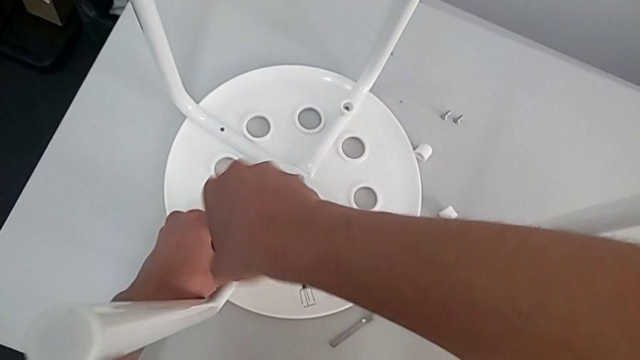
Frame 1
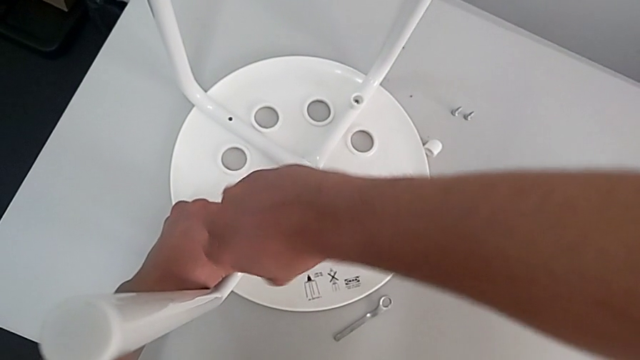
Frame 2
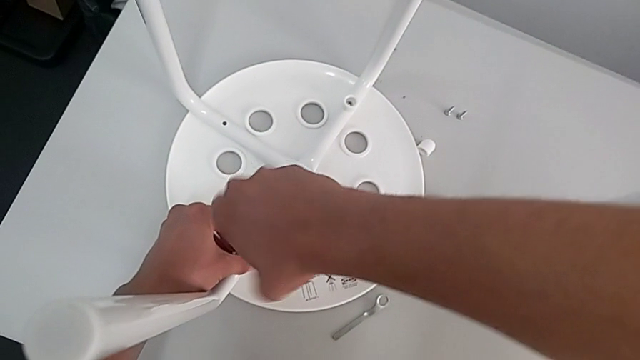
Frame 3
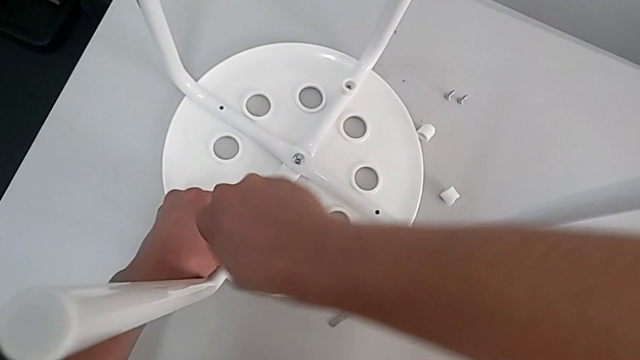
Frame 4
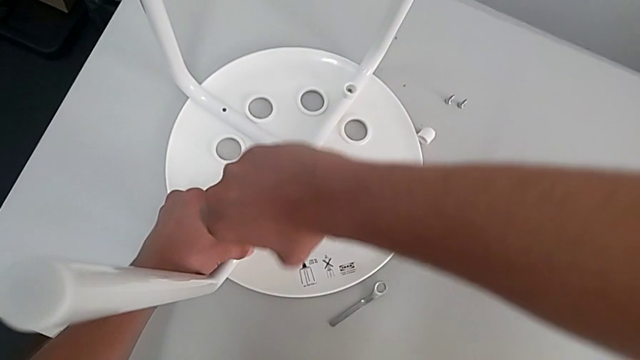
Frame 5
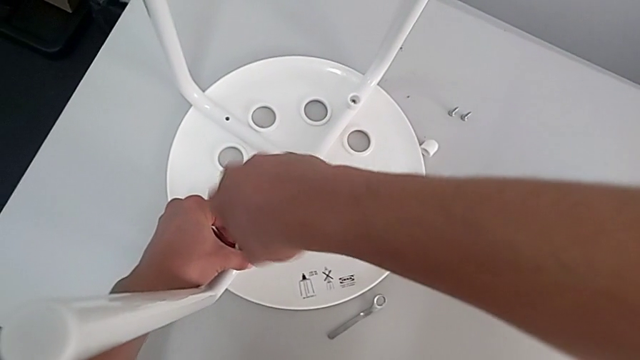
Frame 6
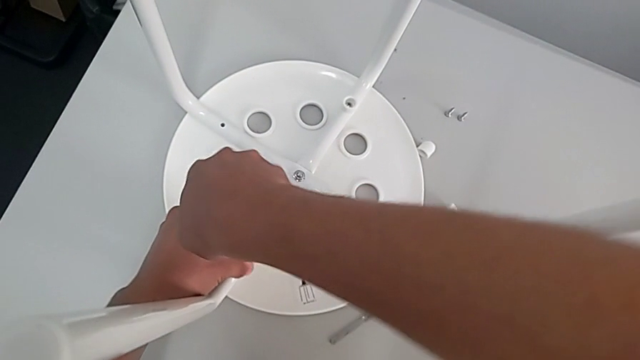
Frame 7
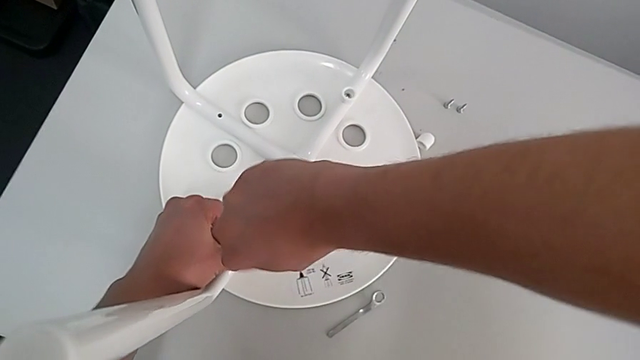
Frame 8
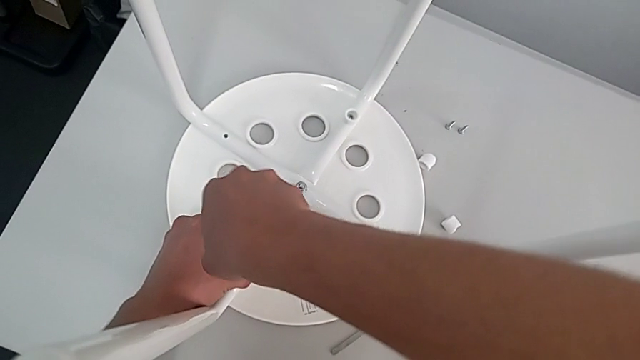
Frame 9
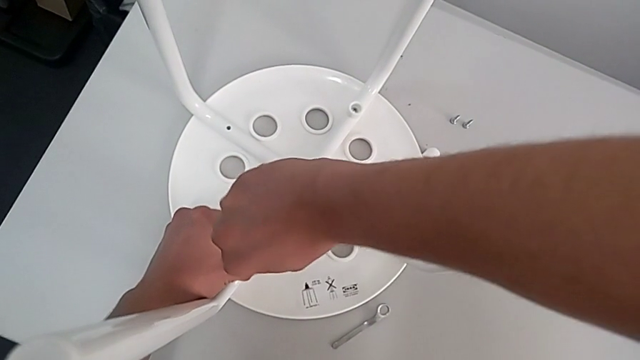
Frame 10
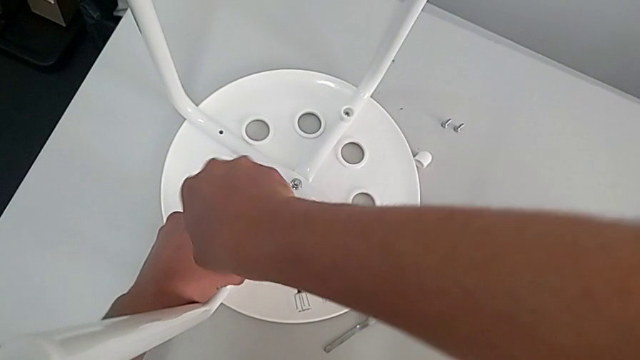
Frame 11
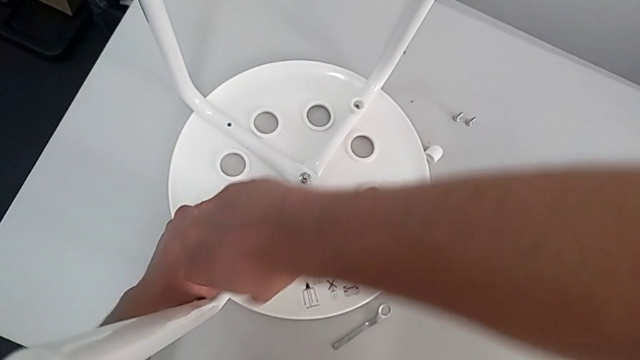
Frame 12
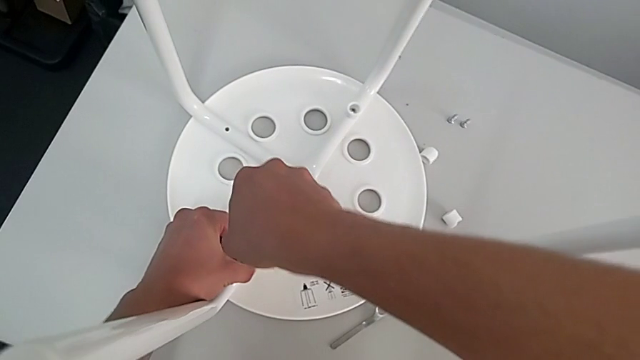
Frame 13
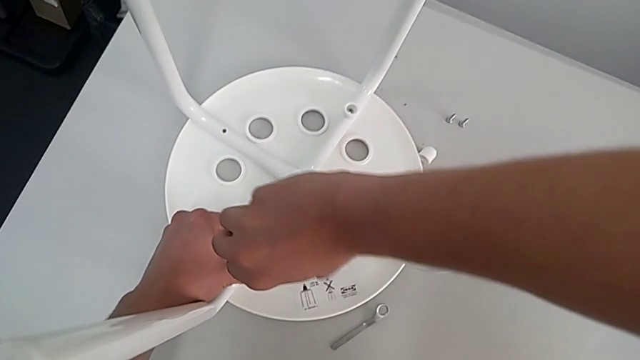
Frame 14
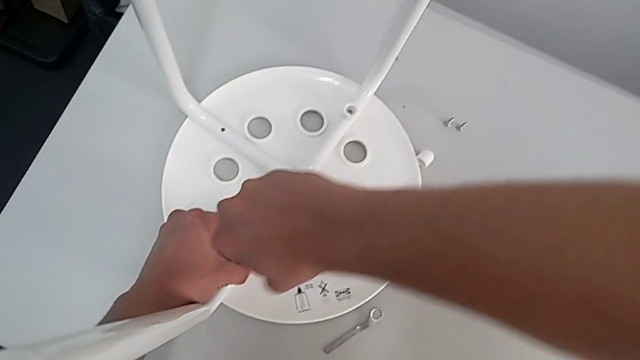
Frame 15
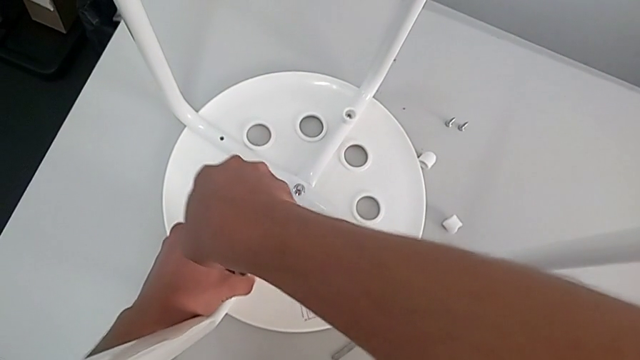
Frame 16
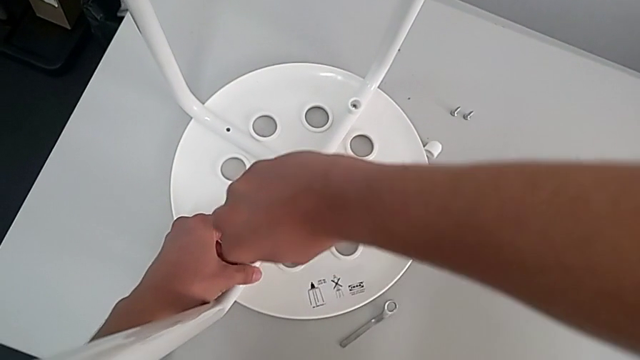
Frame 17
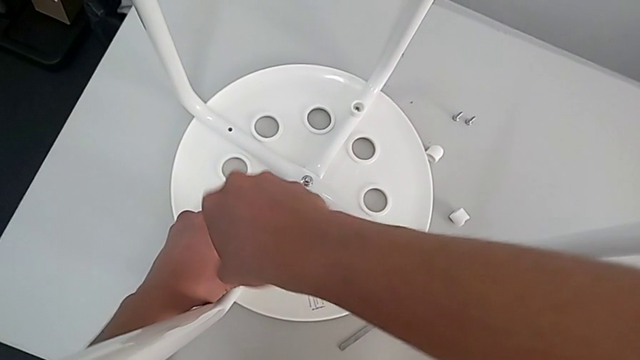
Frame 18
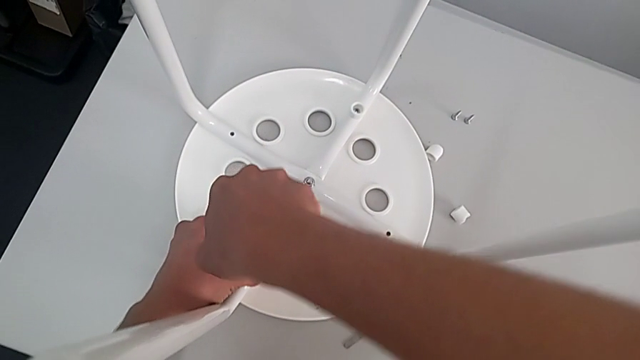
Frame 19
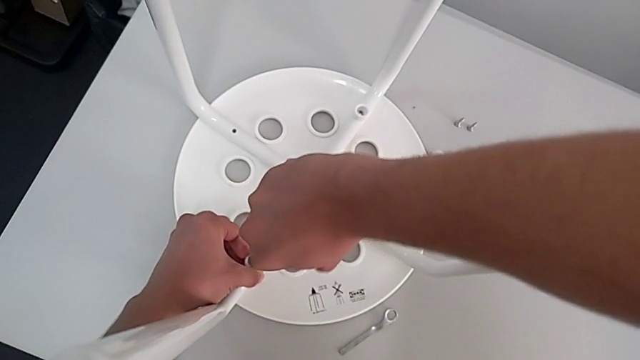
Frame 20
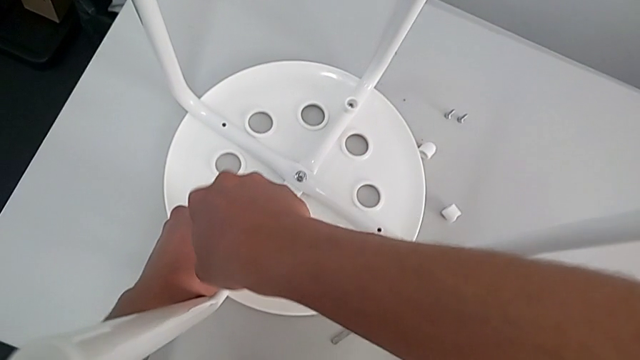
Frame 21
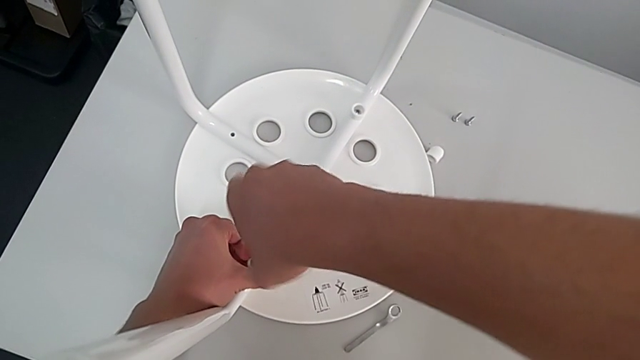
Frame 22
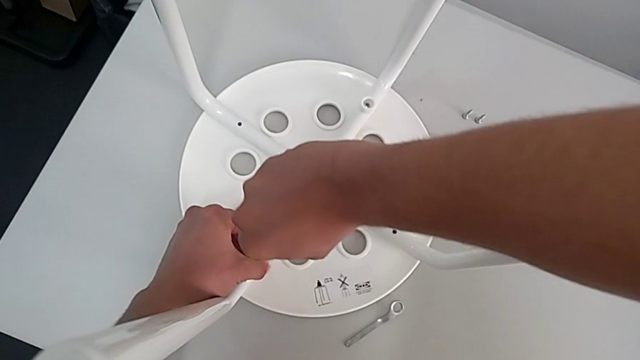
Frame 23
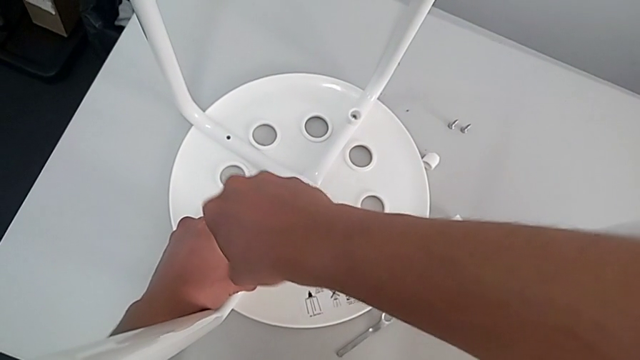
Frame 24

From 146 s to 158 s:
The camera wearer is assembling the leg into the seat. They keep screwing the second screw.

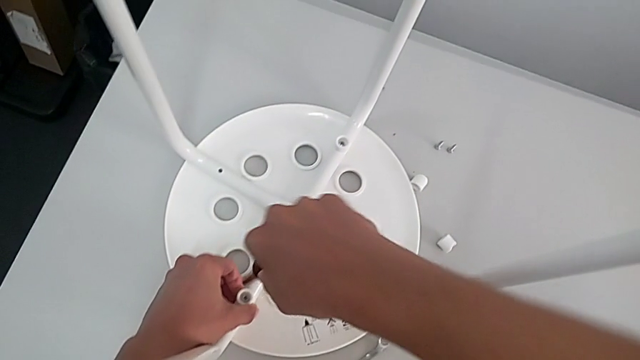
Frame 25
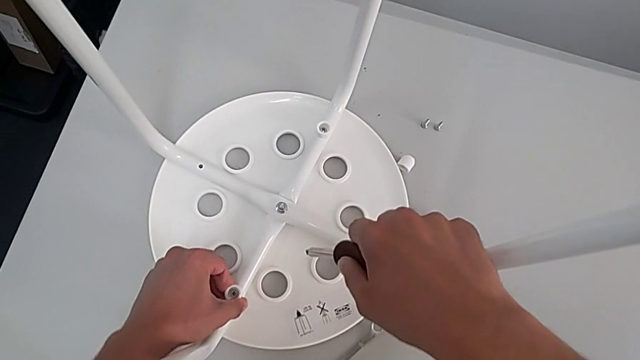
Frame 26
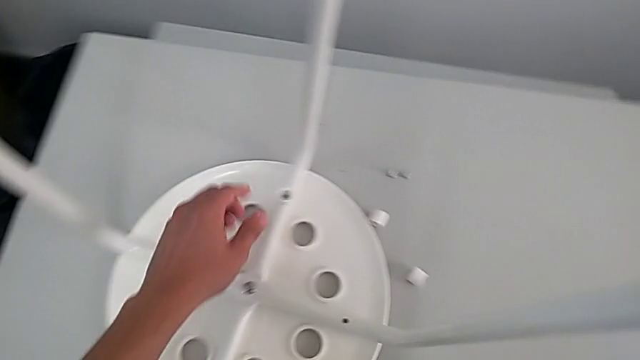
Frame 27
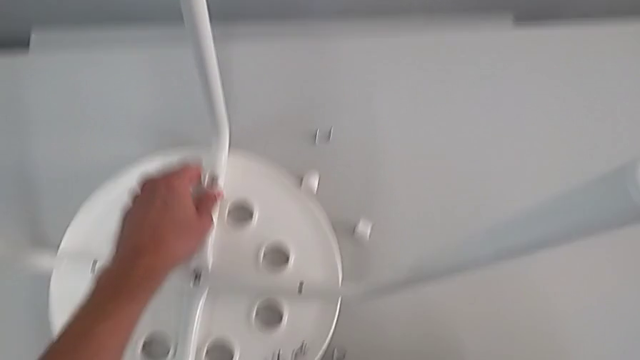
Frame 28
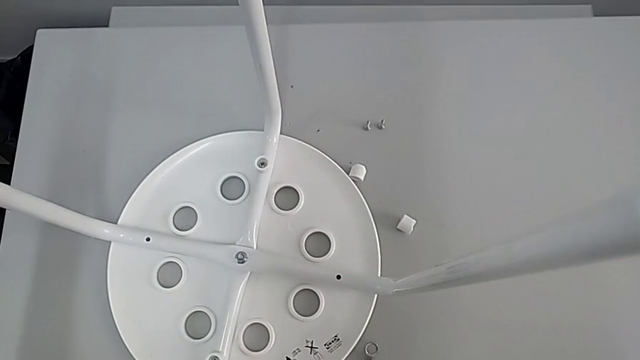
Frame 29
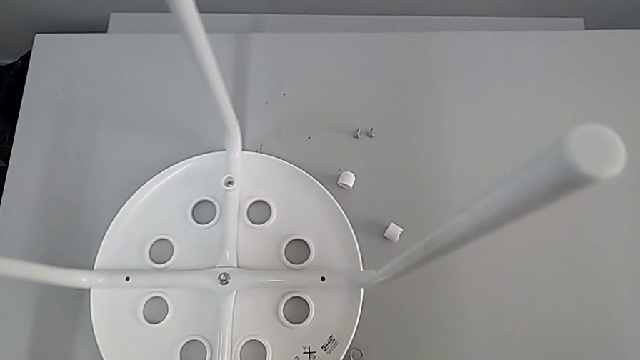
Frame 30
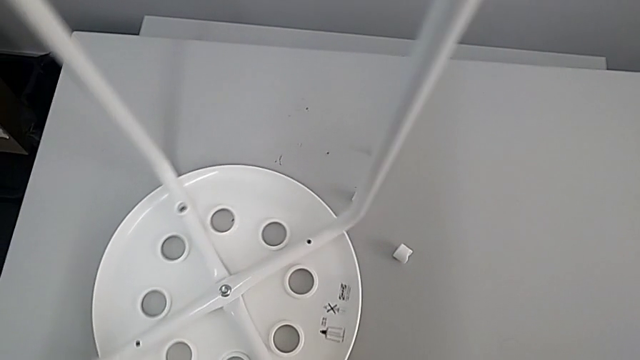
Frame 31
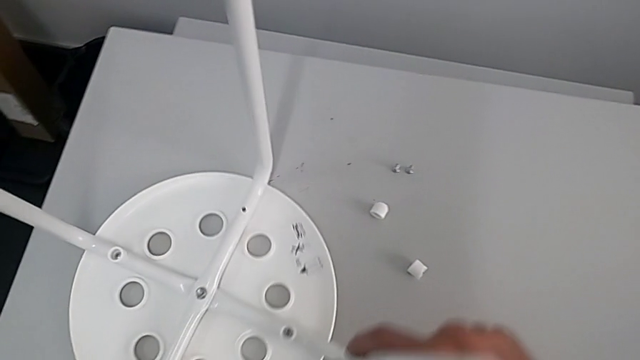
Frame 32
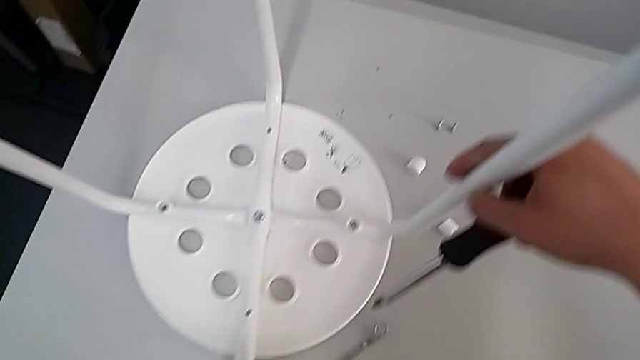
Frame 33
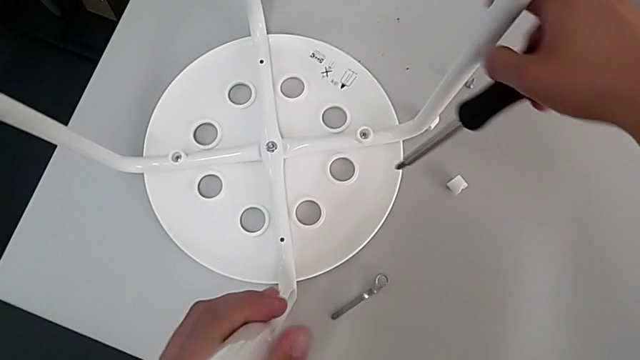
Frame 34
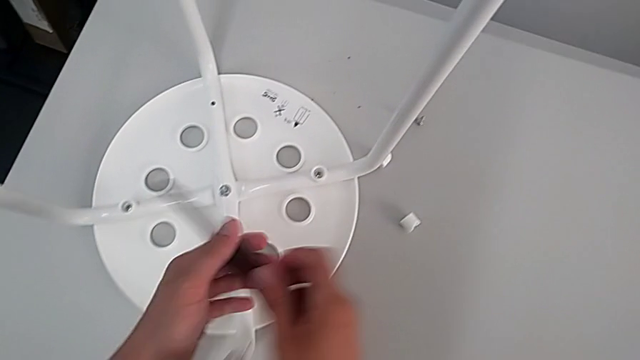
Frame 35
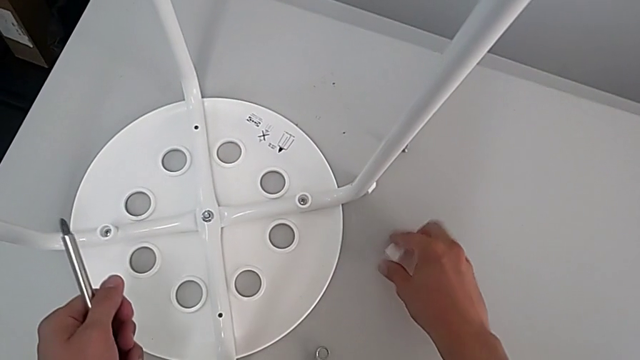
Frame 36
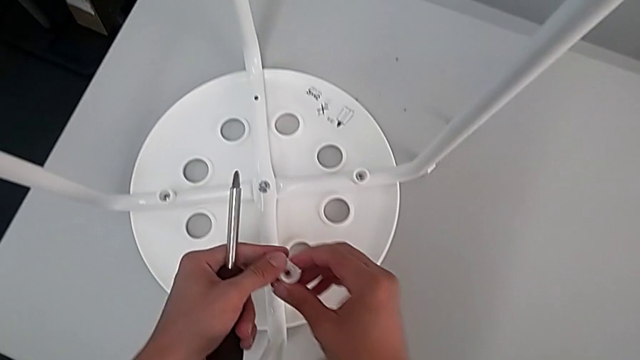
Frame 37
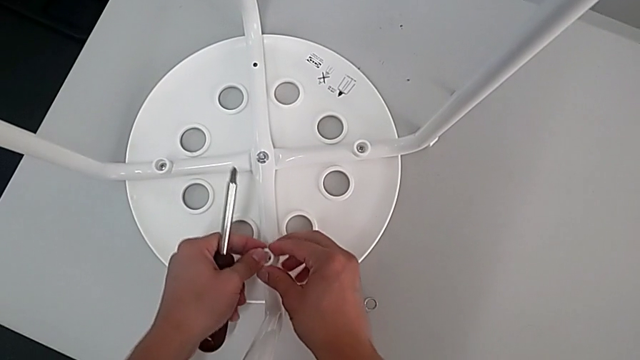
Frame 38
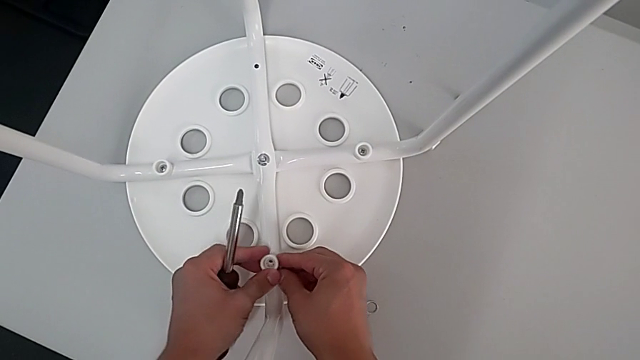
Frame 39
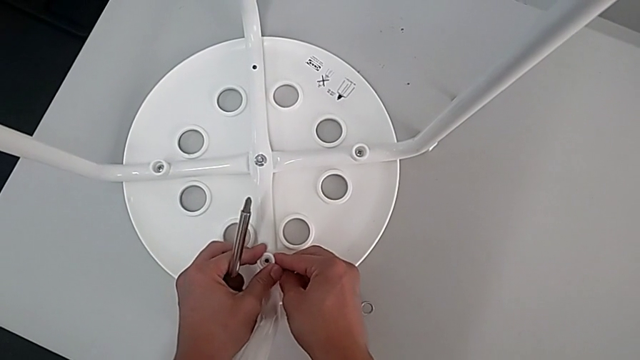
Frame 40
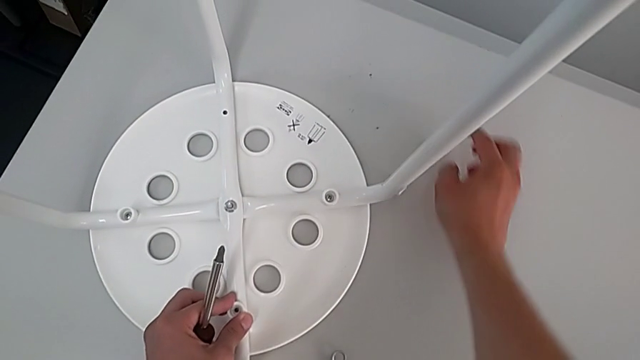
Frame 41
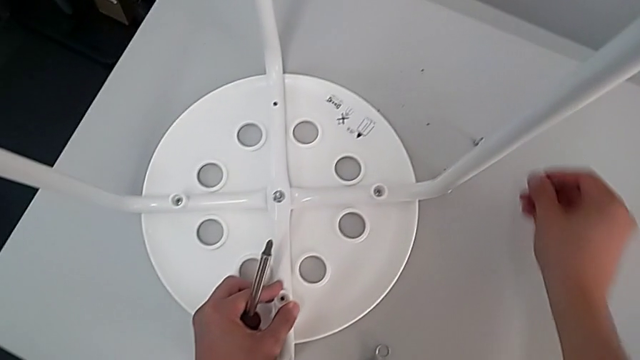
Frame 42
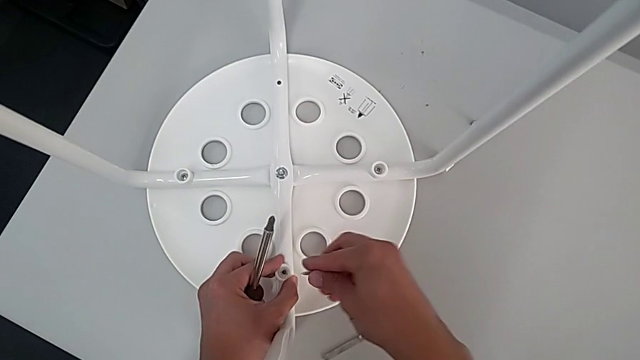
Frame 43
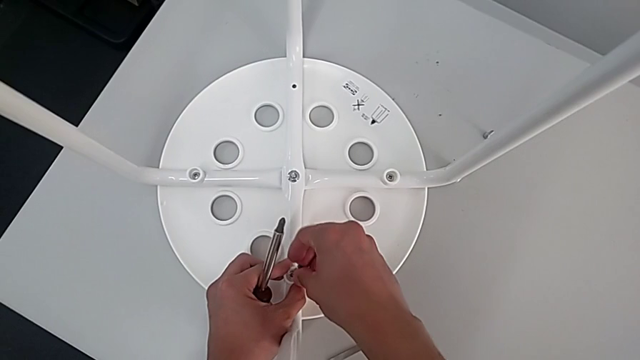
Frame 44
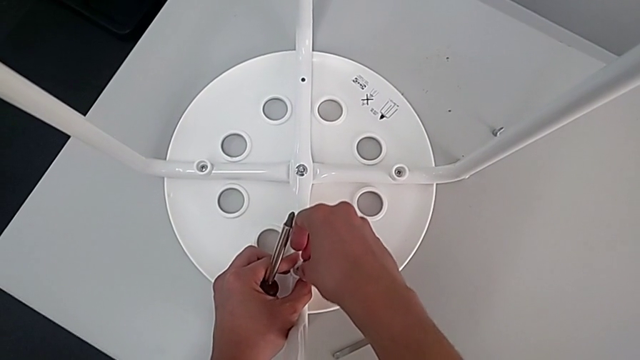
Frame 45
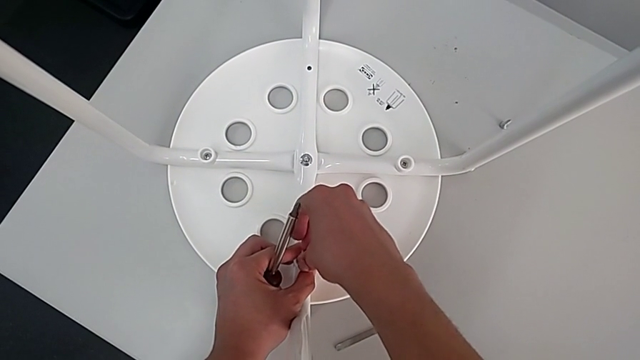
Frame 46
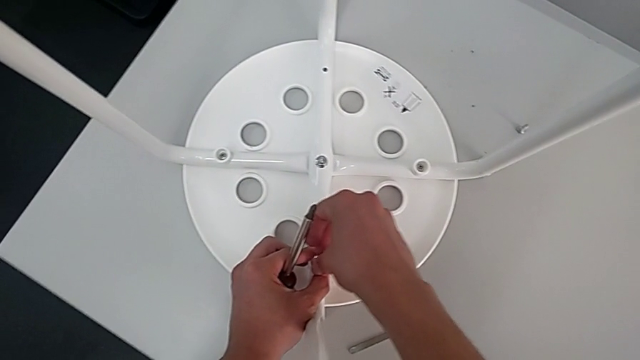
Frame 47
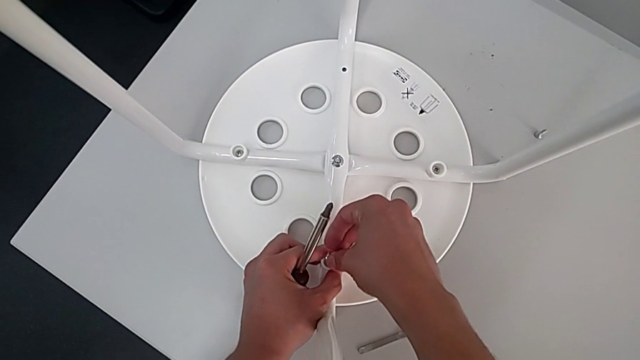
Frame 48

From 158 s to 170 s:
The camera wearer is assembling the leg into the seat. They withdraw the screwdriver, inspect the stool, rotate it, grab the screwdriver, grab the third washer, place it, grab the screw and insert it.
